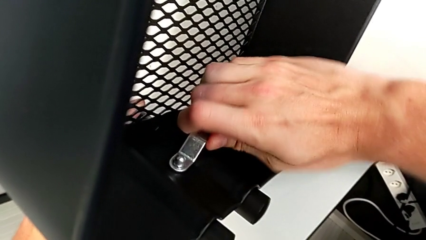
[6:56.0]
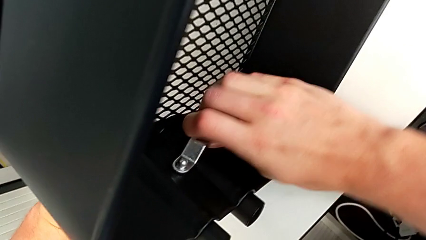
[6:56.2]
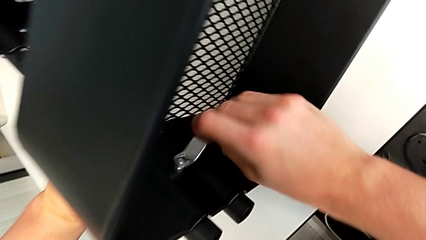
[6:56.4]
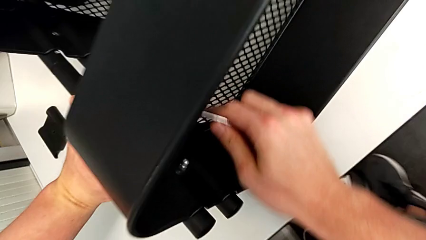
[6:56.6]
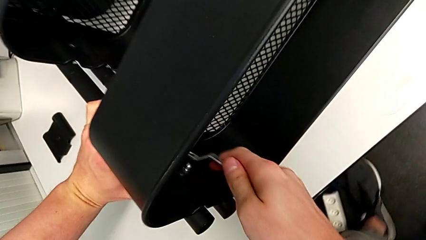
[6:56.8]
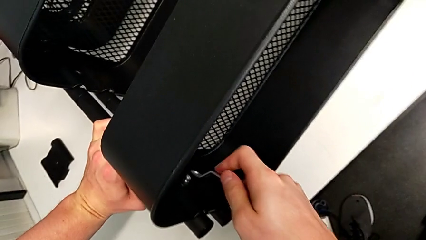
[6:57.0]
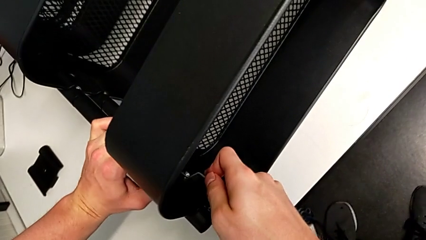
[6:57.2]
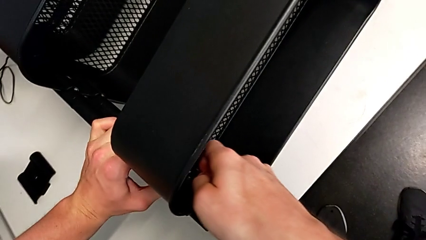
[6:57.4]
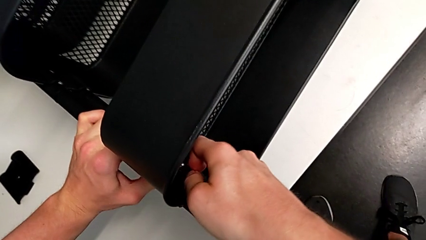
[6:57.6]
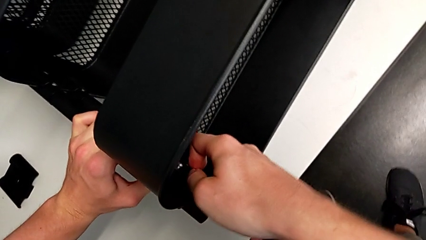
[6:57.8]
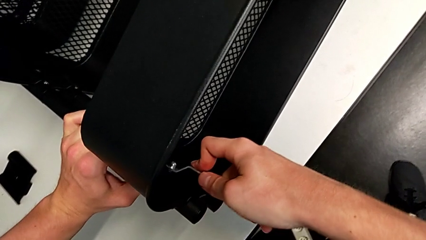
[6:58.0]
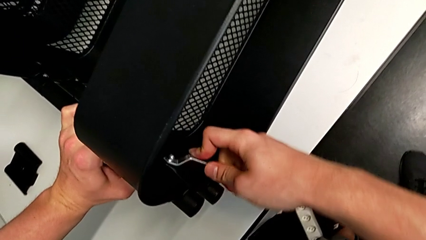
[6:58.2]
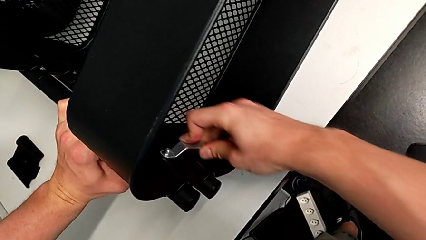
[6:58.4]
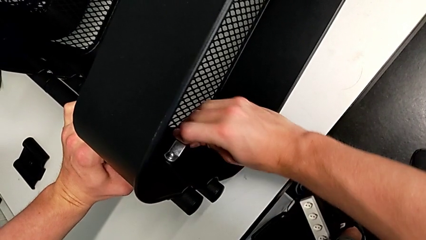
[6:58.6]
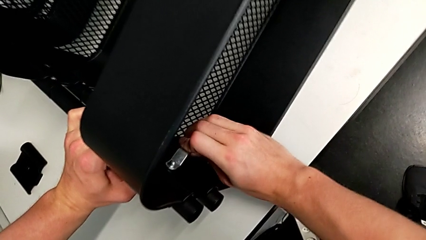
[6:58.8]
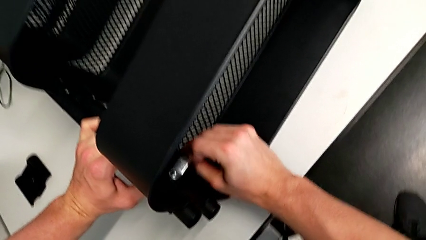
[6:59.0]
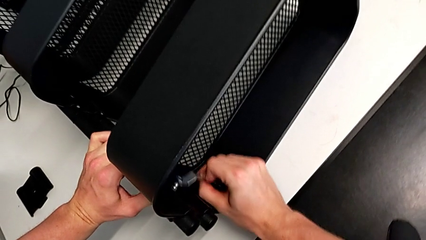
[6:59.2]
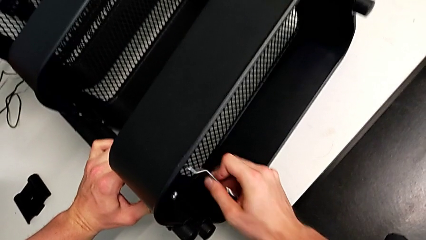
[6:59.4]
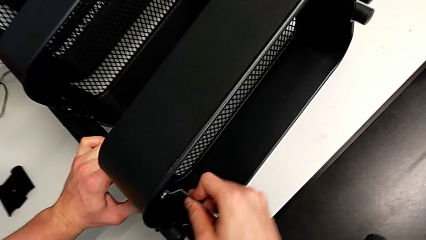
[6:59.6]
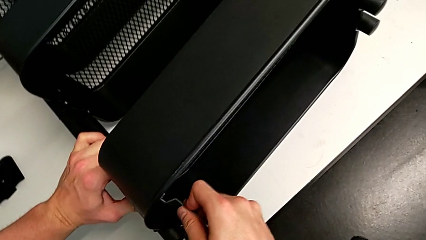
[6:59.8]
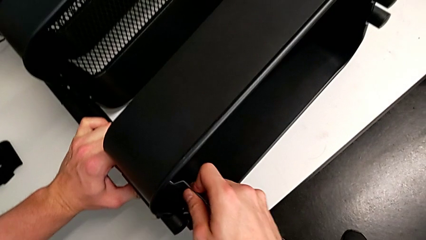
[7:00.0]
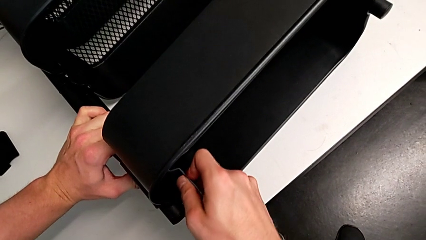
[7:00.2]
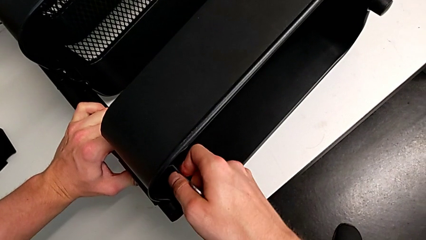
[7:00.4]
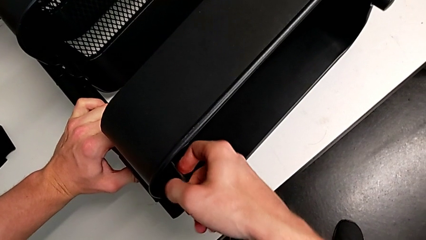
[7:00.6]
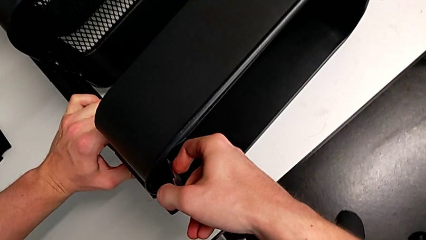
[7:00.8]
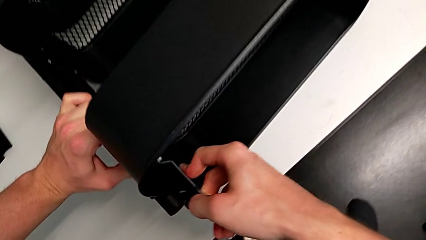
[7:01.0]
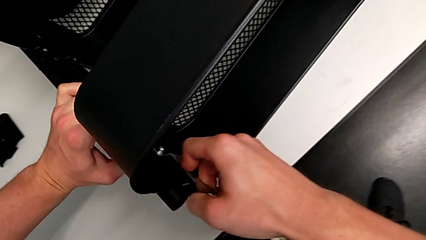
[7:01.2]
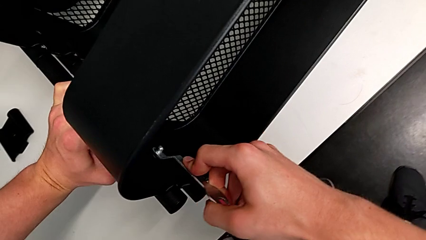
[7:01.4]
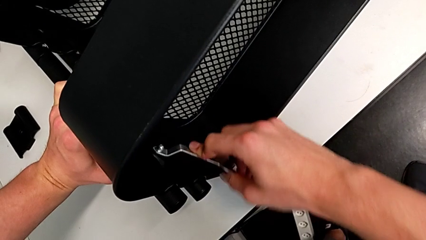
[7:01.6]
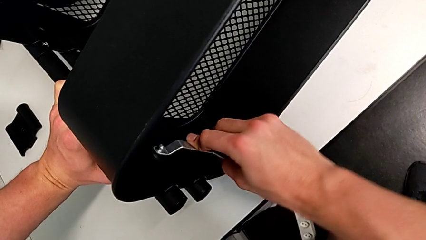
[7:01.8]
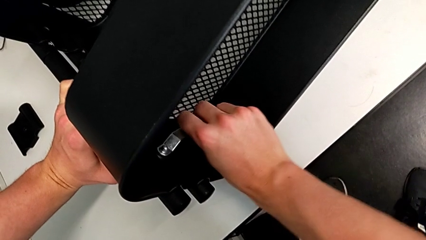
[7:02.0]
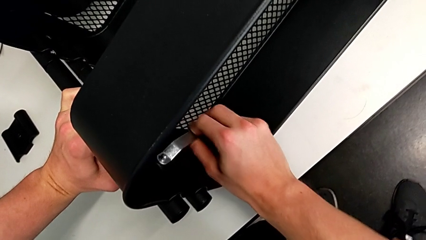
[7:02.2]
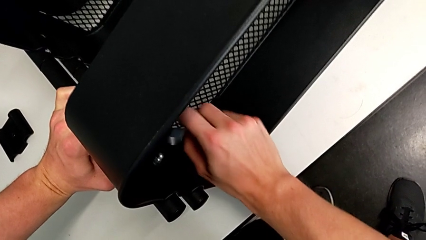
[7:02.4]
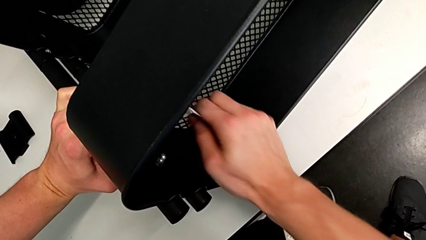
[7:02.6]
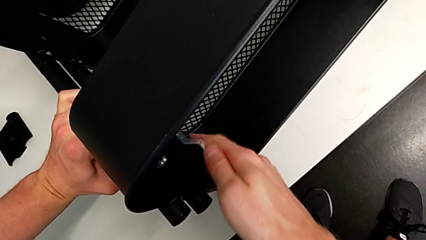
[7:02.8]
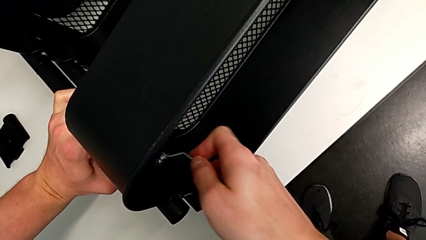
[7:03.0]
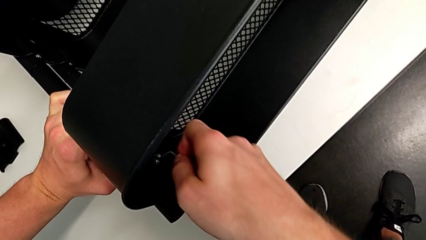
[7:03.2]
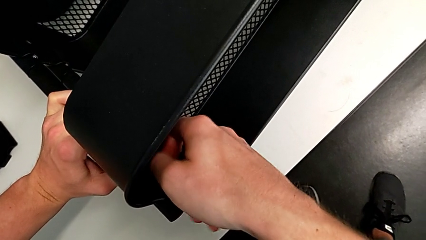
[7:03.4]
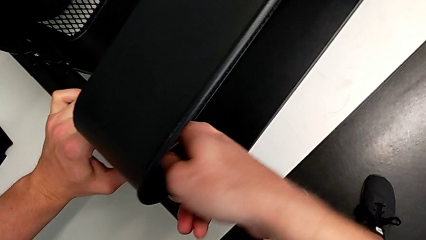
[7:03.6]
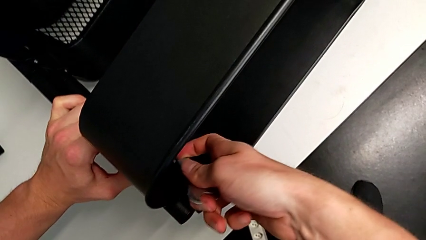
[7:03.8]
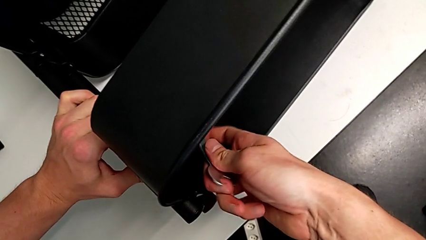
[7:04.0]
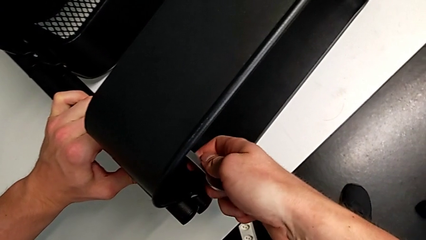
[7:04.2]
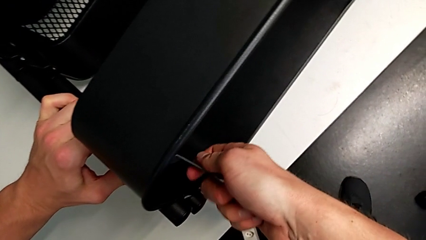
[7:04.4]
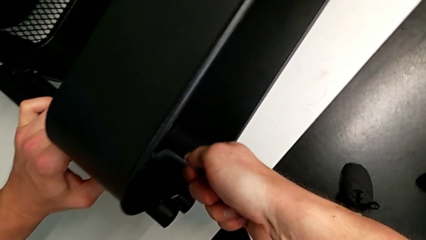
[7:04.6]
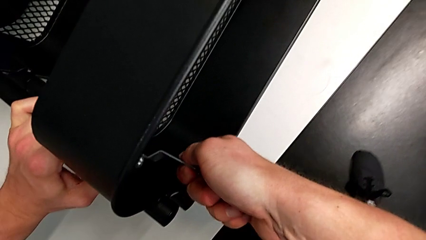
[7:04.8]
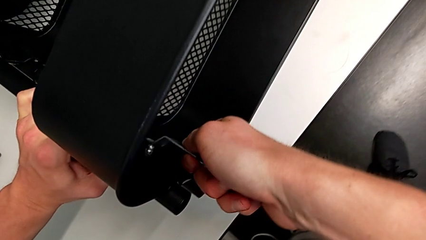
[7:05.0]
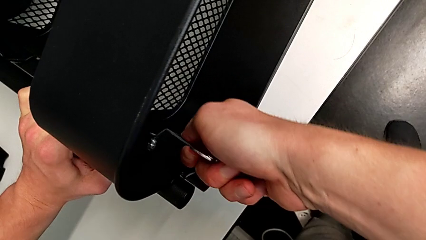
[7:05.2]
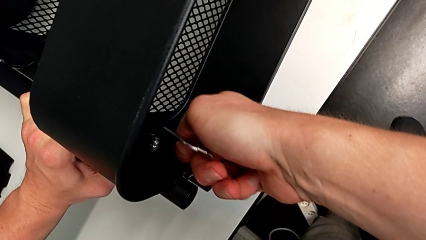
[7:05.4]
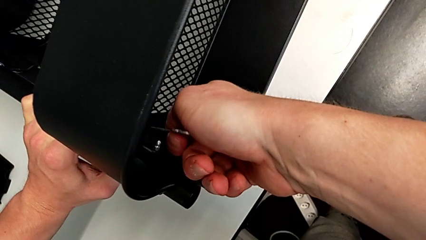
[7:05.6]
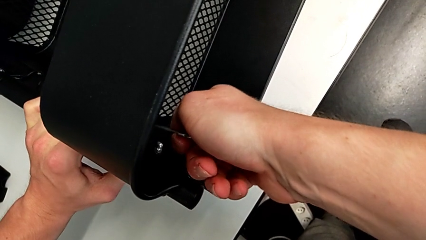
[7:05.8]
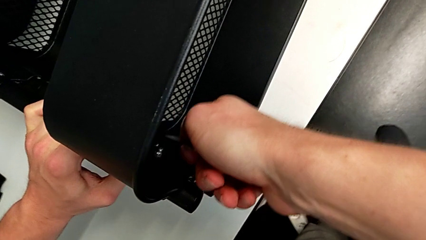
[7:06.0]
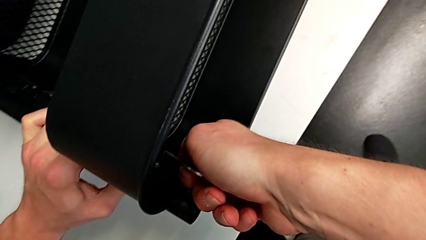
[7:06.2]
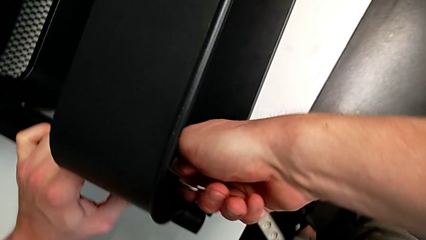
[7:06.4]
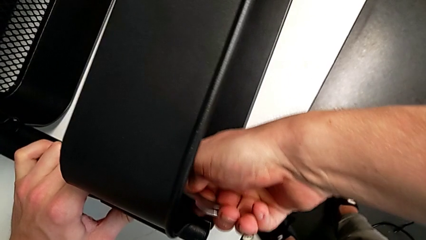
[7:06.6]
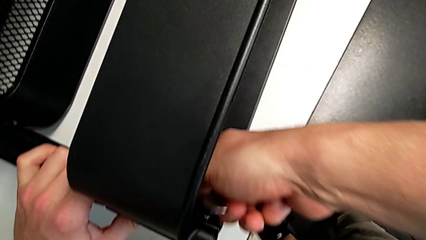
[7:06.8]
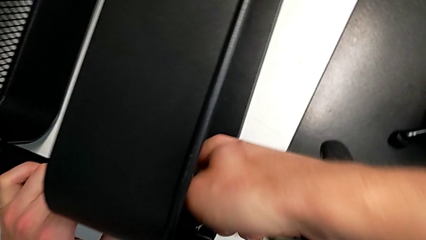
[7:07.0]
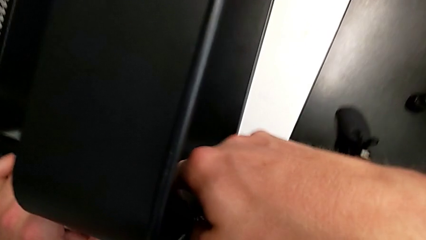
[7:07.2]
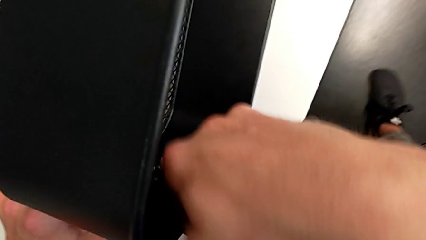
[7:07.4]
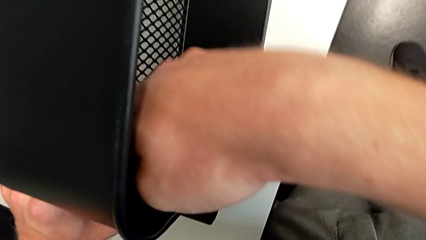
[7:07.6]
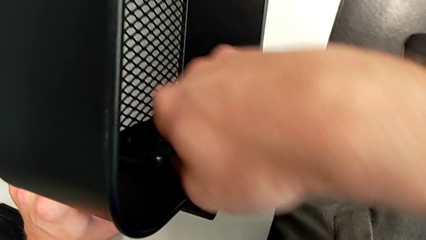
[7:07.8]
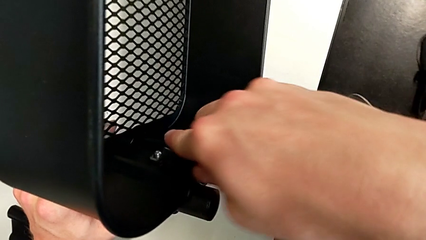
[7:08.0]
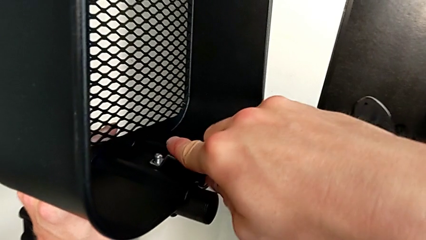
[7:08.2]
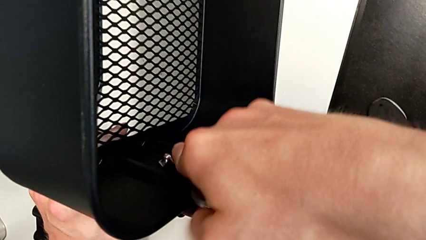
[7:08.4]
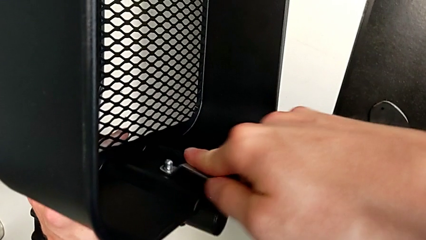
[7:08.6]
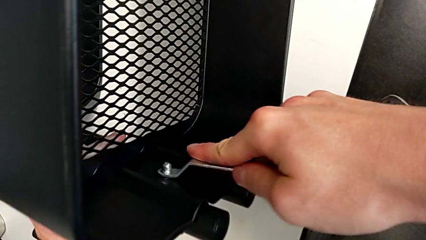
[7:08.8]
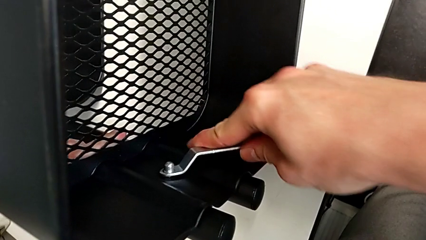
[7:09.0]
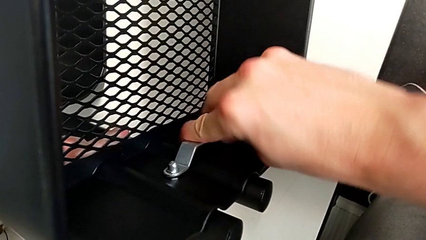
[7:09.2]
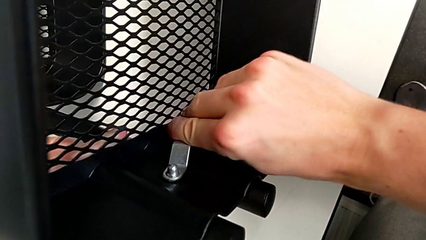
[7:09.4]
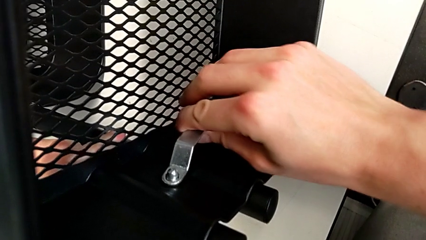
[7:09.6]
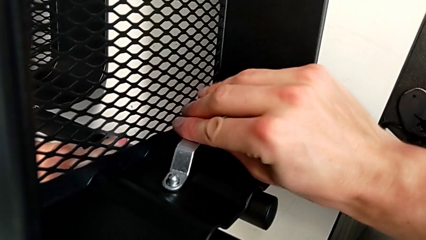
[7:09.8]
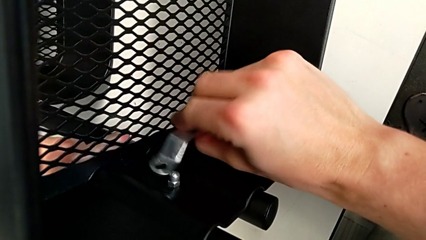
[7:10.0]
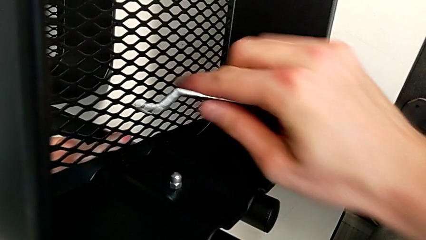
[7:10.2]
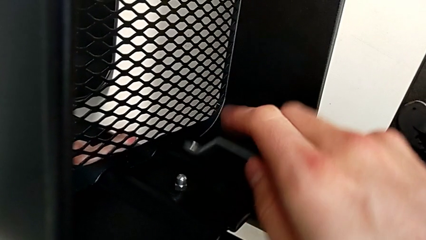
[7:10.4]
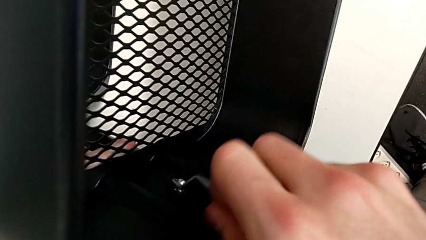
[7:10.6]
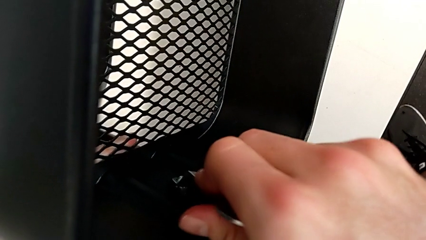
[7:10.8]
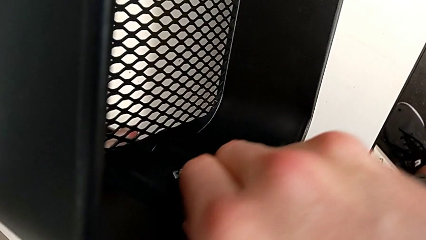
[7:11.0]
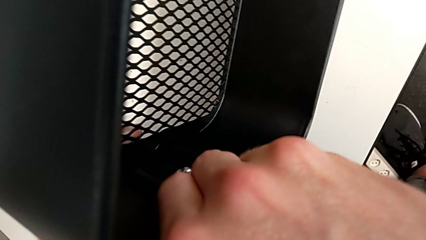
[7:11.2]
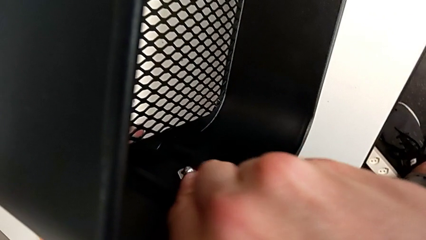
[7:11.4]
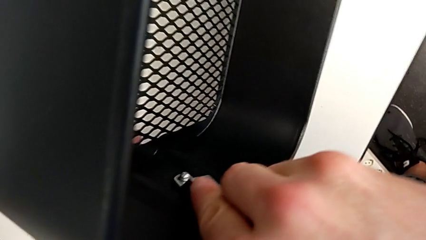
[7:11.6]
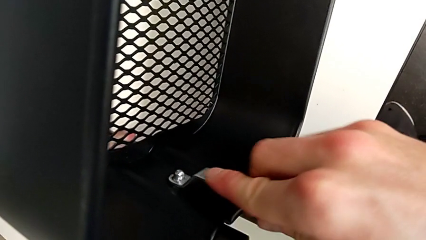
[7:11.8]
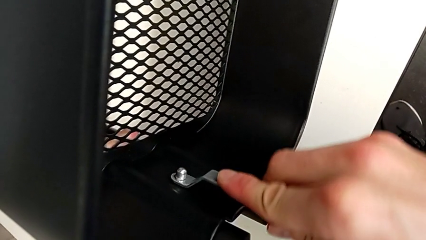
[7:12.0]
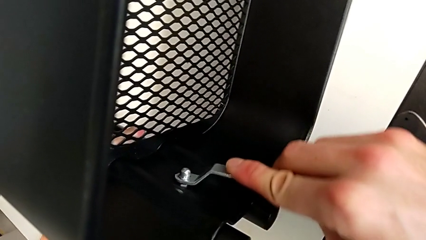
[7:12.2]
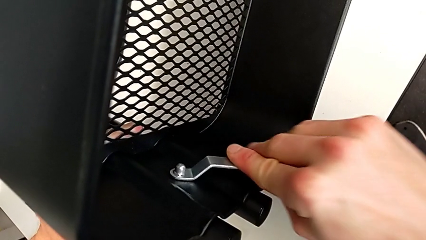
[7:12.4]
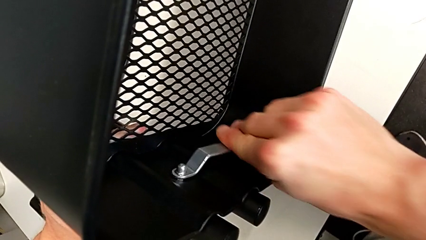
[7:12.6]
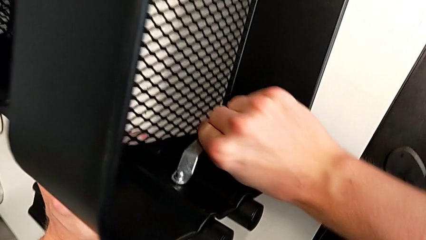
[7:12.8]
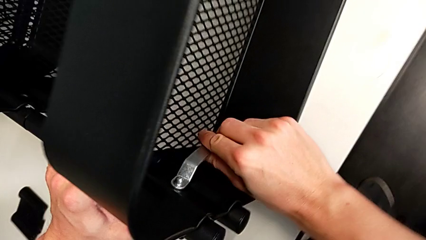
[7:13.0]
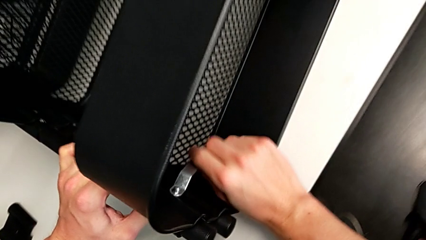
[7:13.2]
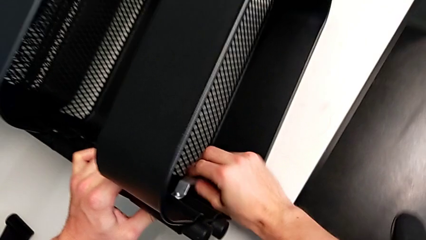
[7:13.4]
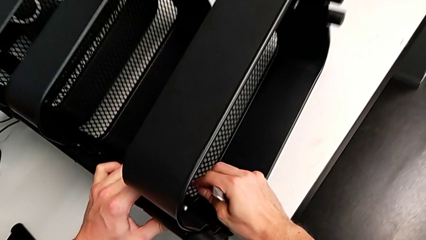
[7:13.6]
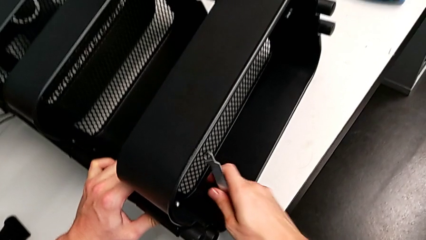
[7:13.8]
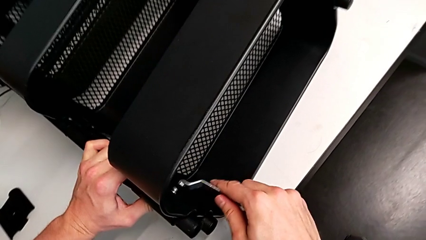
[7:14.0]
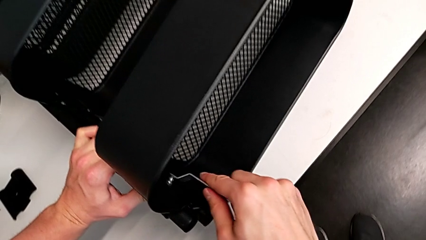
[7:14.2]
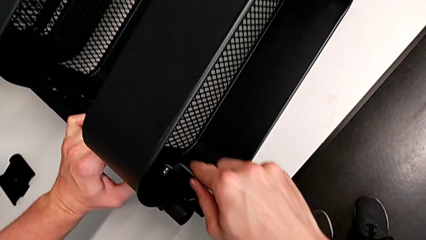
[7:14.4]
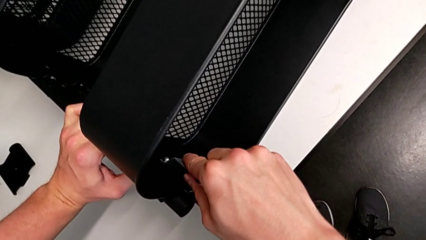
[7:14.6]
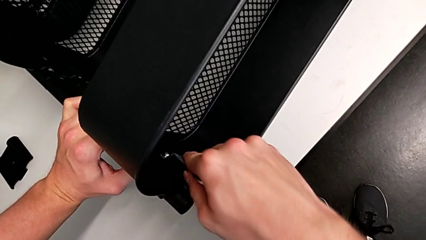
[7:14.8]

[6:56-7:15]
The camera wearer is unscrewing the first screw from the top tray. They keep unscrewing the hex nut.
